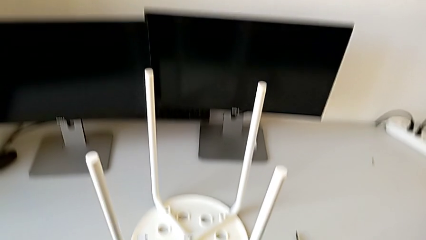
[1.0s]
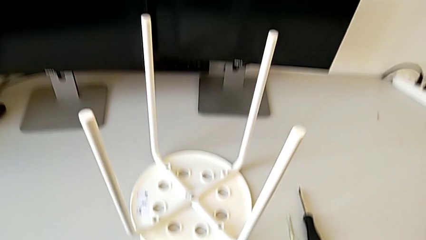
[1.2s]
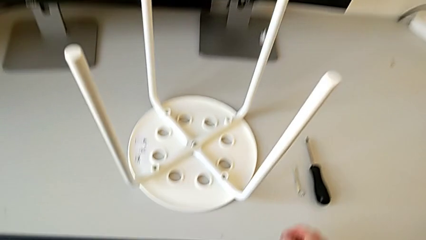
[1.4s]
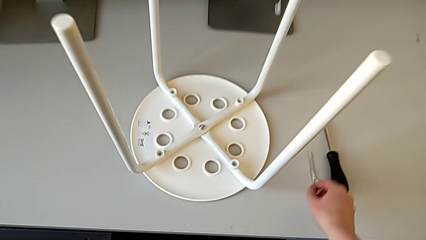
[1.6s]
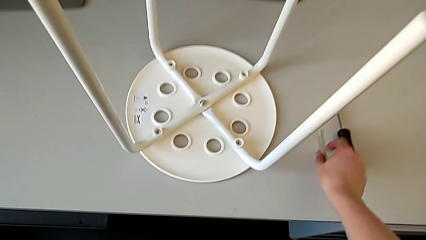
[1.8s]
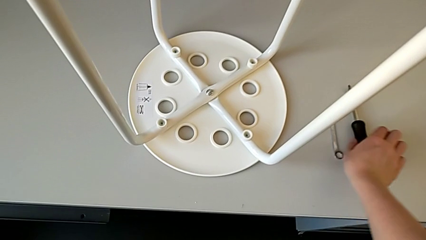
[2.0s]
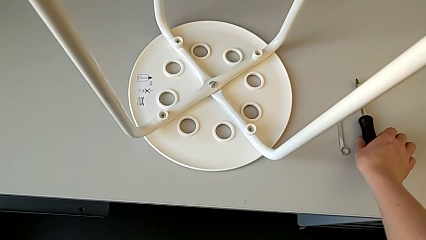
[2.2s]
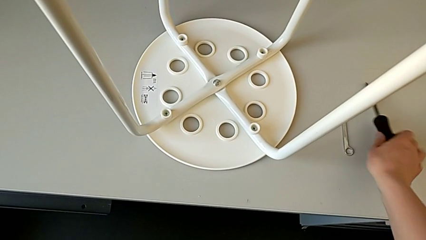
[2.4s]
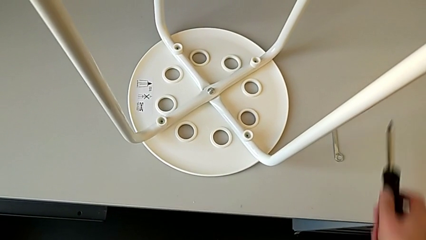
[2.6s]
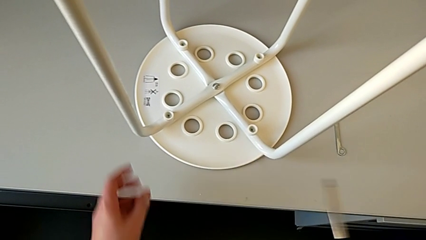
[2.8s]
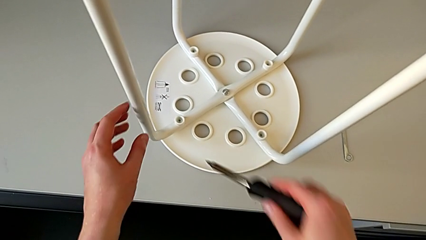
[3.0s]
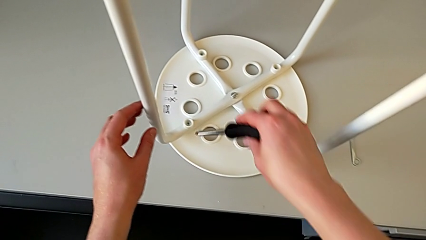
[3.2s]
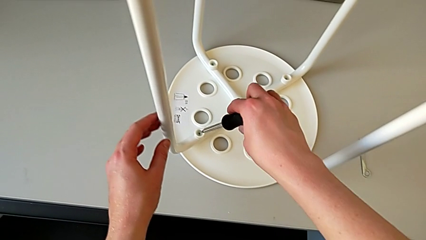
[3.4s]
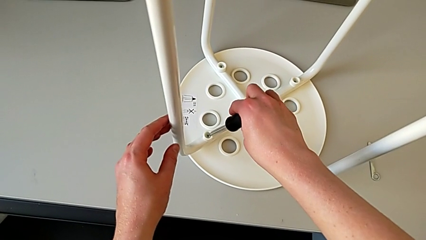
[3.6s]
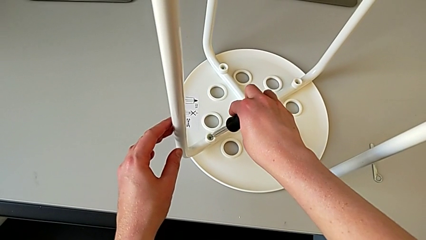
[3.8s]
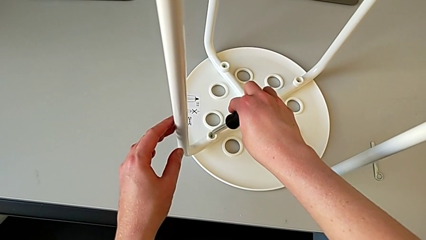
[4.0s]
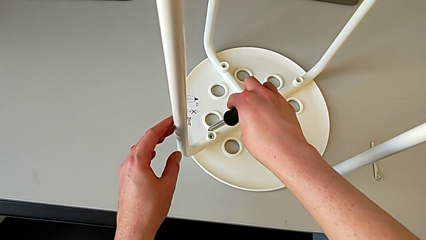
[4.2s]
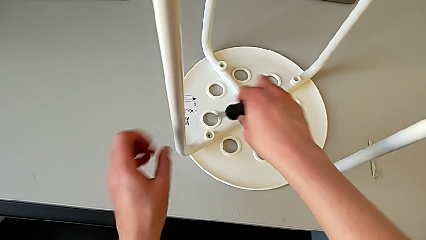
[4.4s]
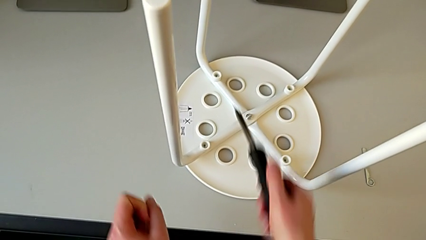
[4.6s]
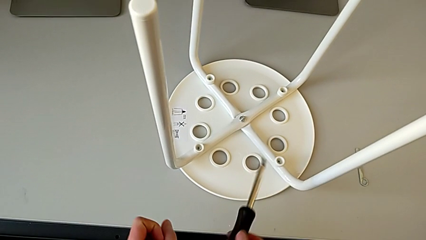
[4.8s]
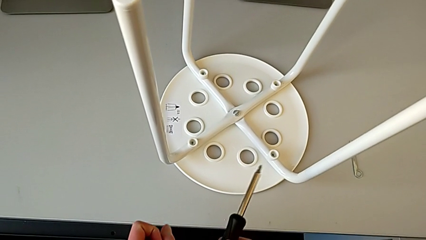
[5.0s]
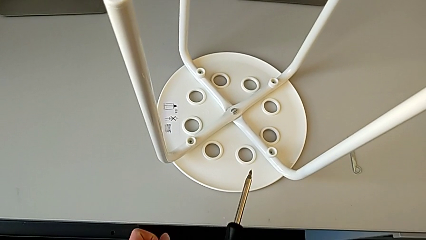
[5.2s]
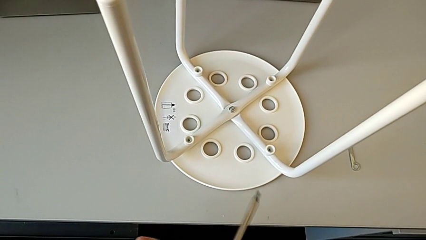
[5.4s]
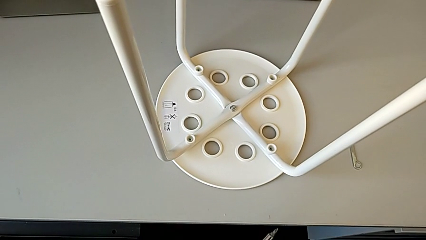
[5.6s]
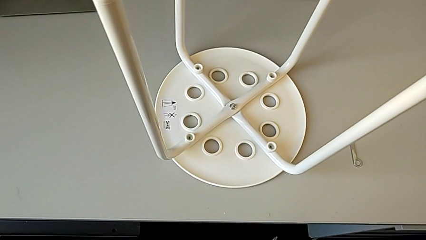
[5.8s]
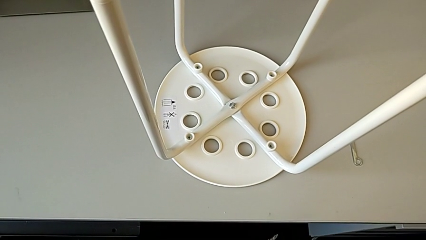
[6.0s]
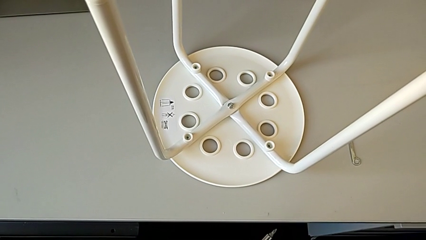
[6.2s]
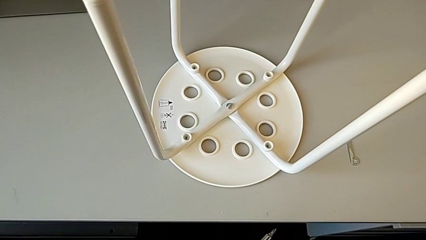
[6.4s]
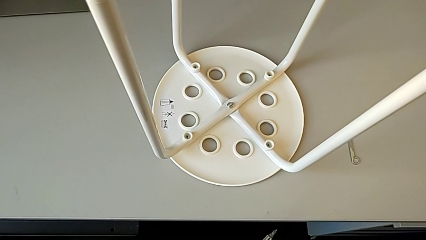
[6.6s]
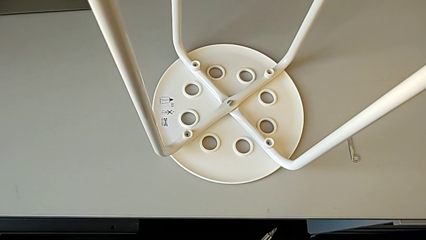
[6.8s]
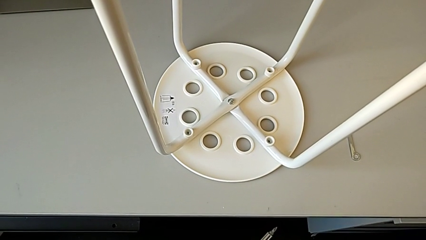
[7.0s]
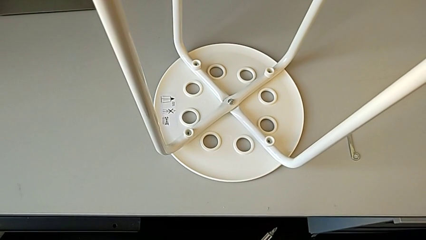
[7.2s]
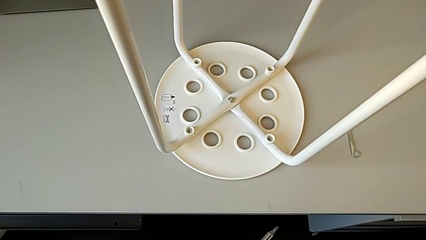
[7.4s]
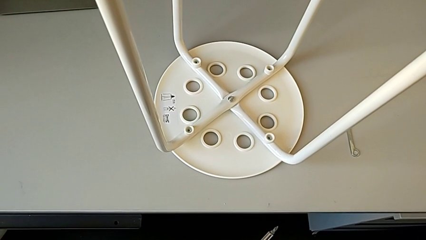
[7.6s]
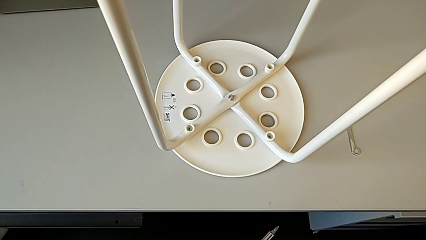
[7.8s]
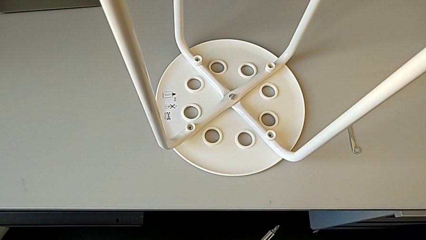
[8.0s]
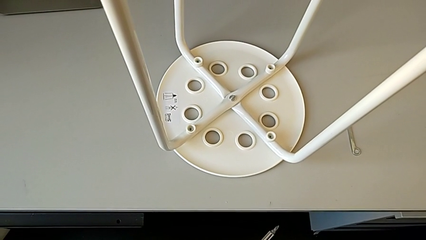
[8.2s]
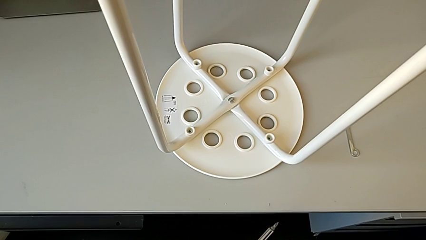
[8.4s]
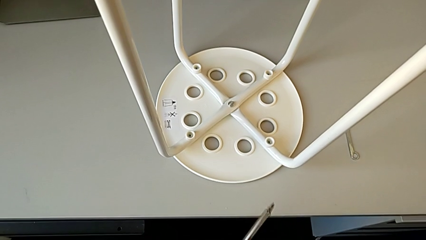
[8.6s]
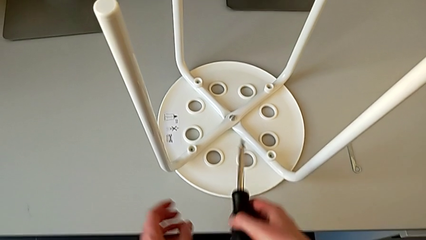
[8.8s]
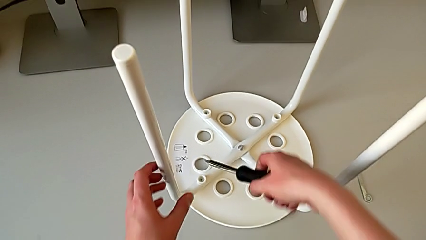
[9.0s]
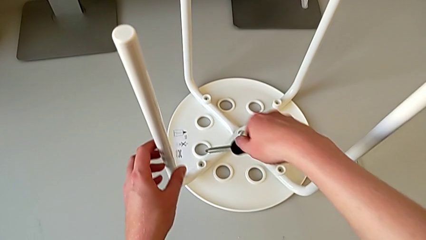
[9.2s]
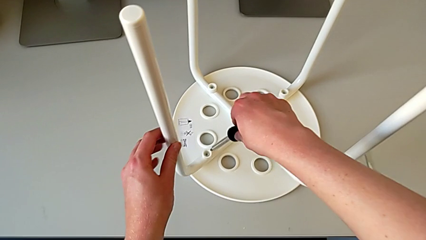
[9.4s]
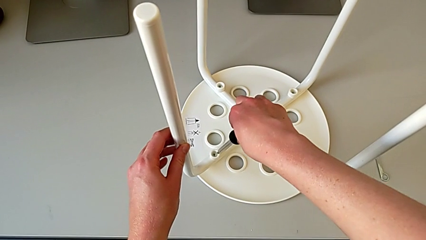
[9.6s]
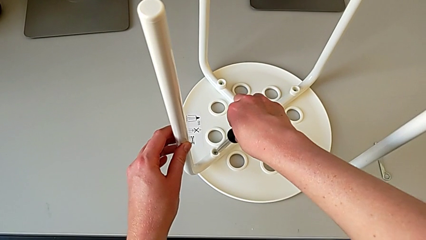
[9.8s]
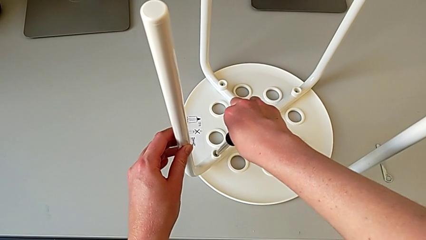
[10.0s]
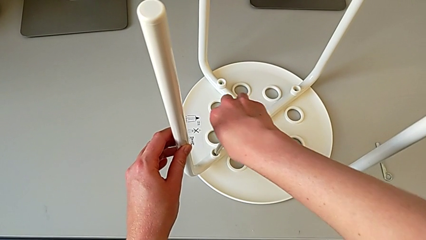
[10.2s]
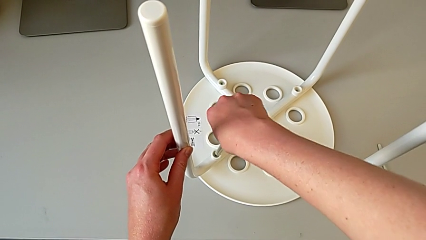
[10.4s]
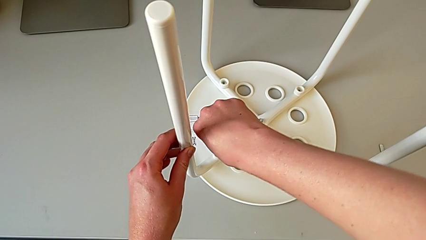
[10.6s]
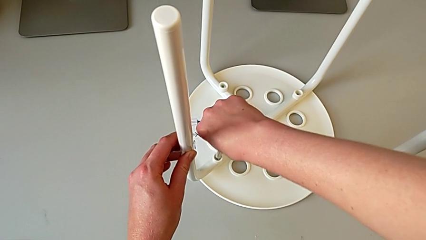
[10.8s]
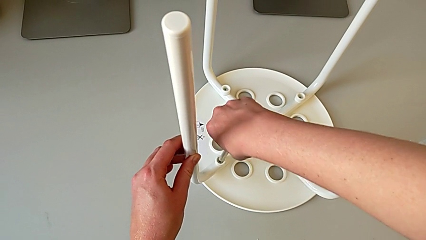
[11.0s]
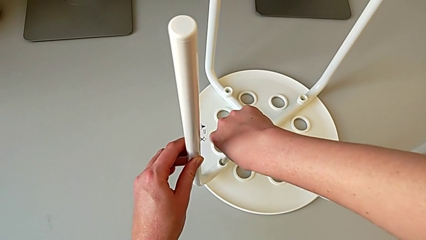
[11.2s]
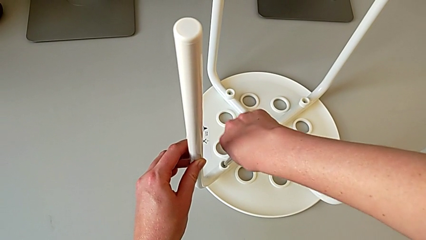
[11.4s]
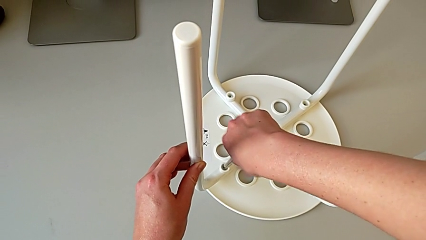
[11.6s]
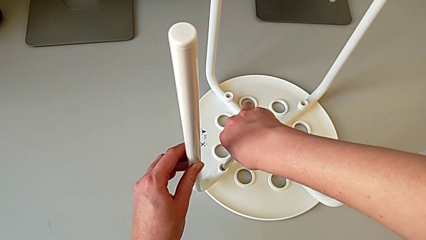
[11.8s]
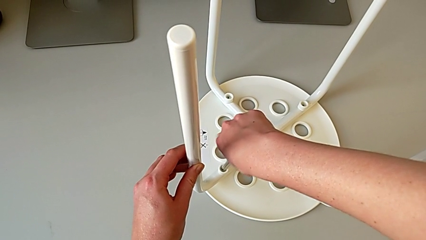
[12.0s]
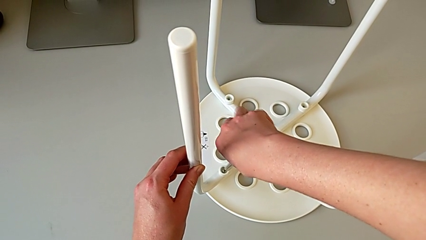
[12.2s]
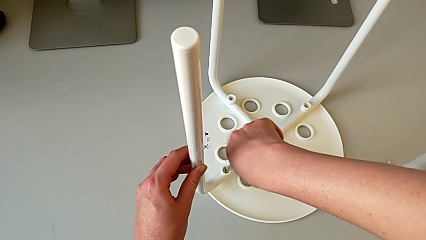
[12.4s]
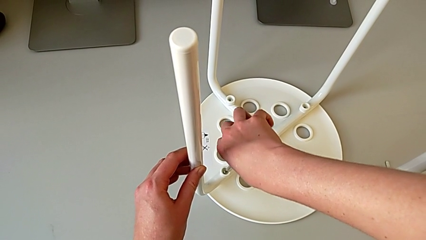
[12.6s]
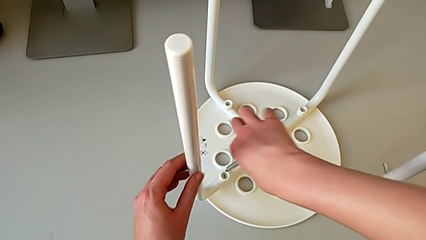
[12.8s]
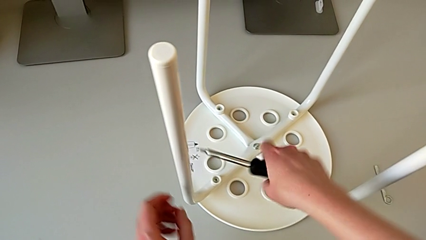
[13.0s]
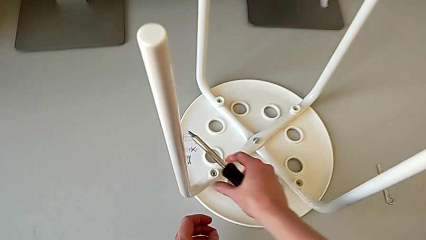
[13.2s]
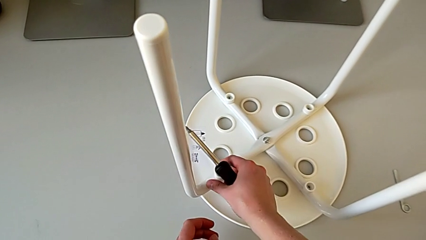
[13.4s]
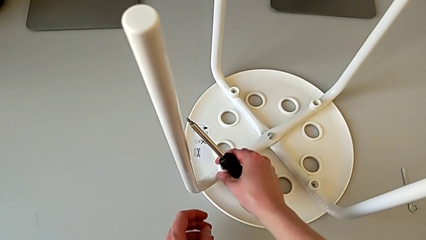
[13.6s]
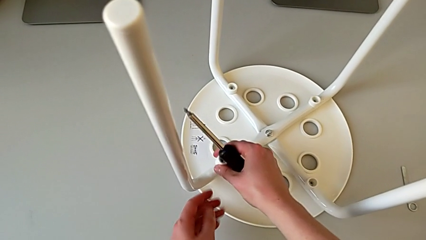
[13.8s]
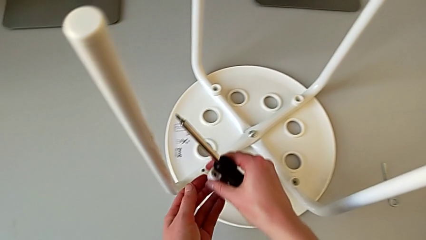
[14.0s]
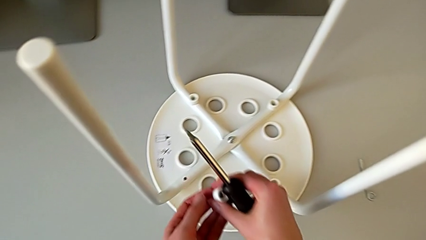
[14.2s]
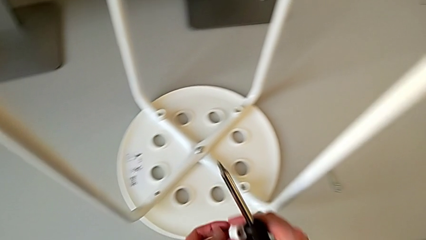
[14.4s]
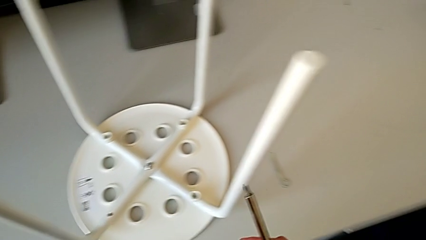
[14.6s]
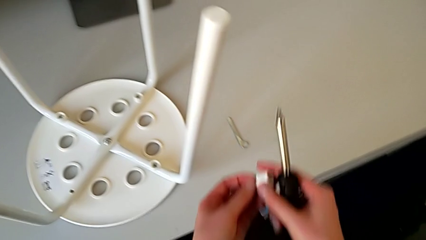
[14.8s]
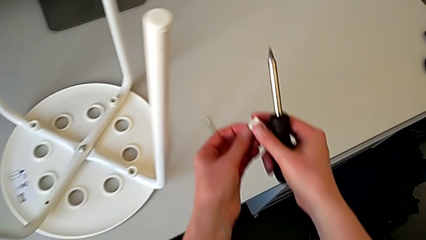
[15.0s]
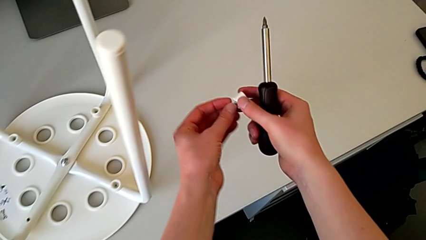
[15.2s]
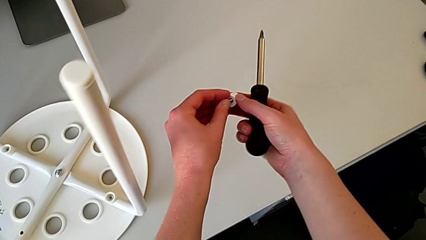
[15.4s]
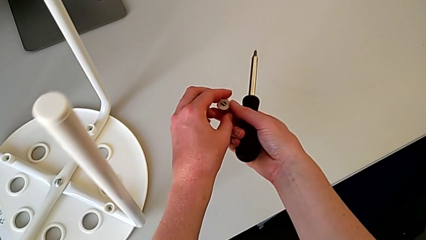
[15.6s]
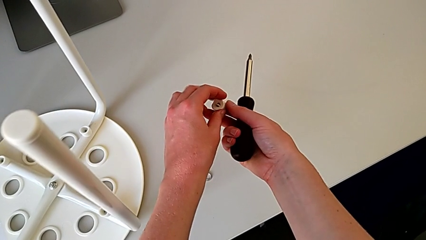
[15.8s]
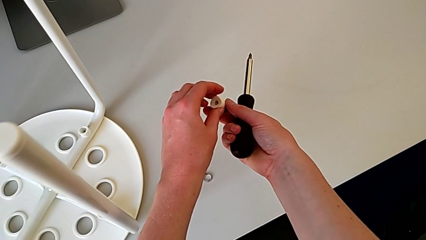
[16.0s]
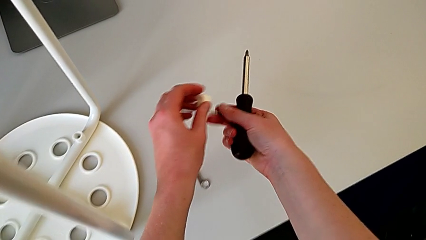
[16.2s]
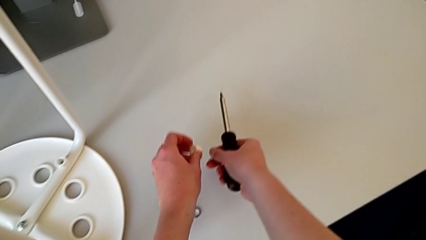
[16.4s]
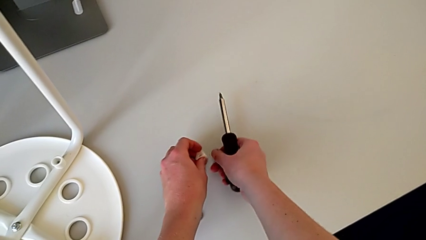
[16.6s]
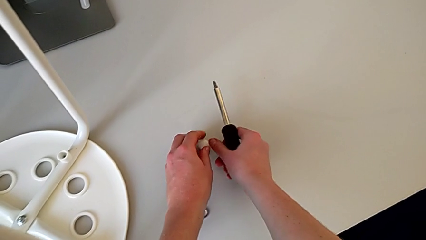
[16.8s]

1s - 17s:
The camera wearer unscrews the first screw on the leg of the chair. They approach the screwdriver, grab it, lift it, approach the first screw, withdraw the screwdriver, hold it, insert it, unscrew the first screw, withdraw the screwdriver, lift the first screw, disassemble it and place it.
